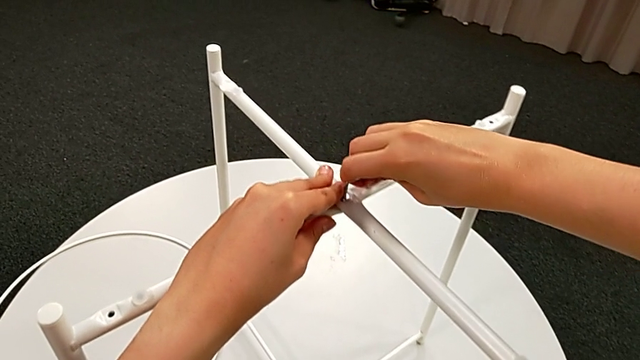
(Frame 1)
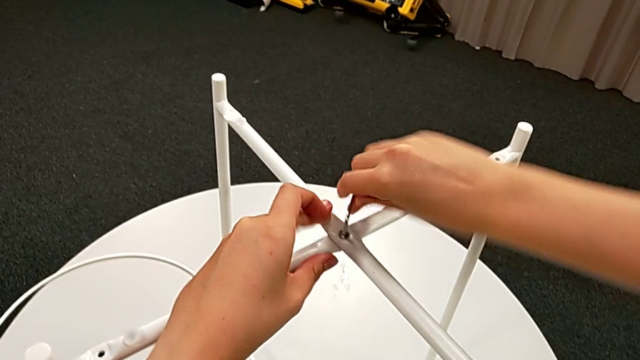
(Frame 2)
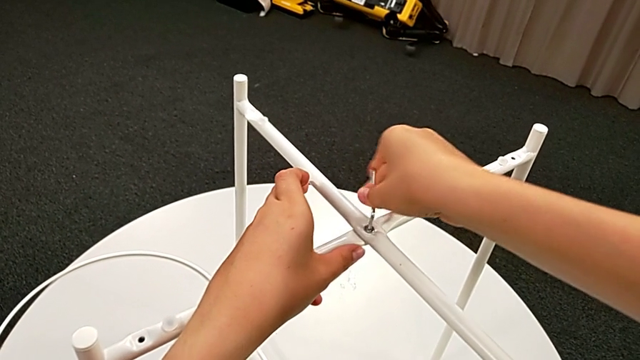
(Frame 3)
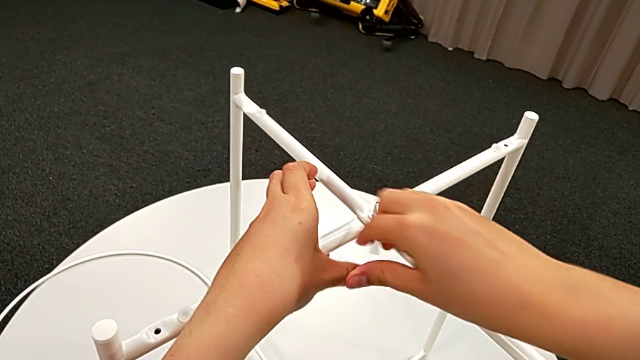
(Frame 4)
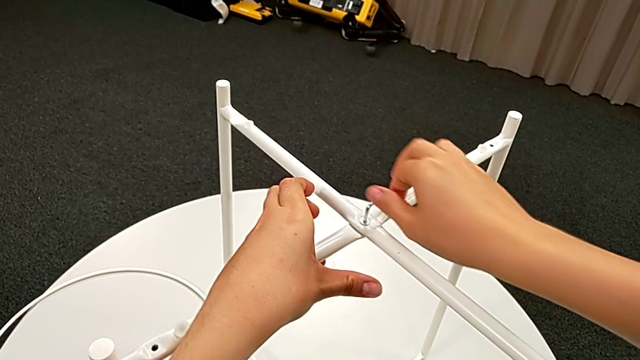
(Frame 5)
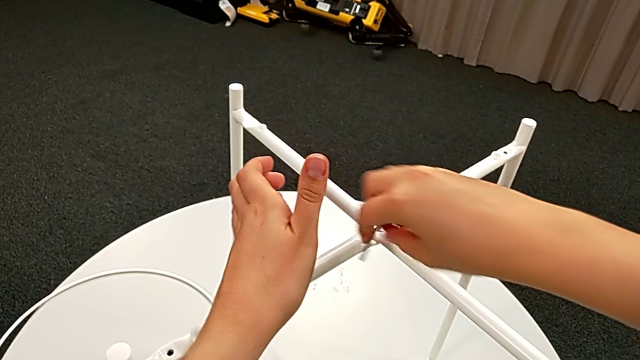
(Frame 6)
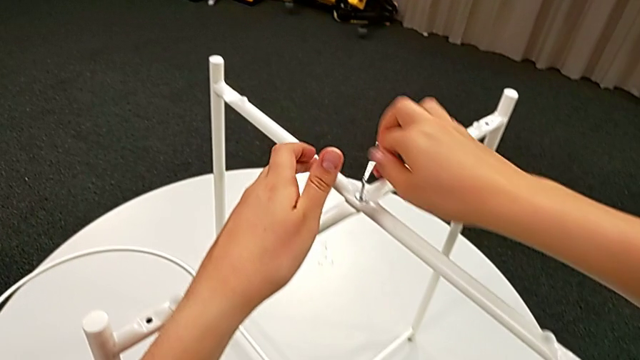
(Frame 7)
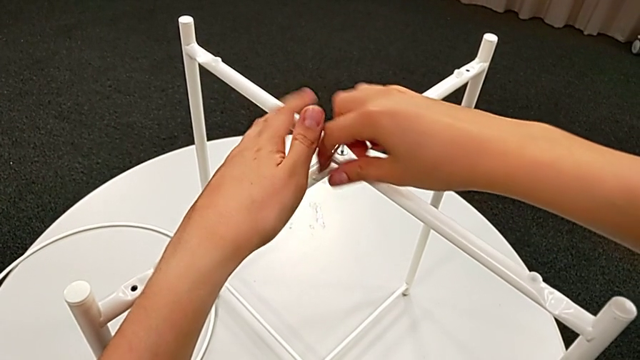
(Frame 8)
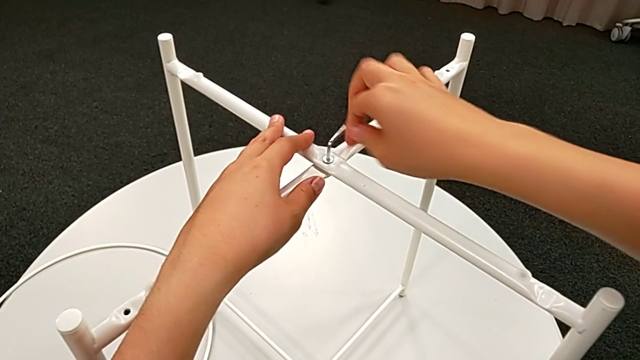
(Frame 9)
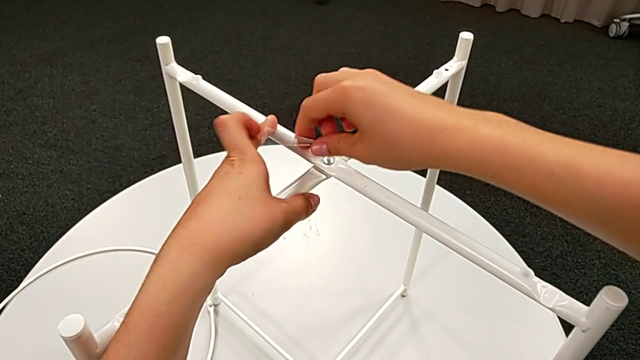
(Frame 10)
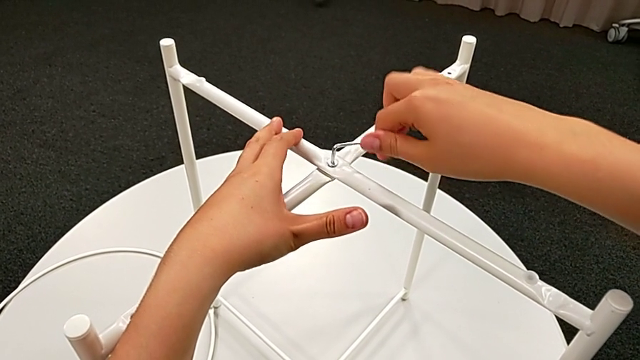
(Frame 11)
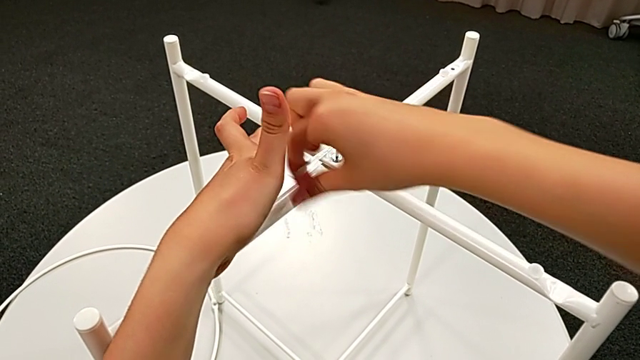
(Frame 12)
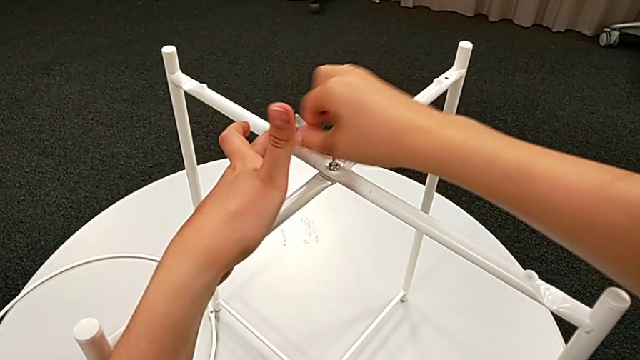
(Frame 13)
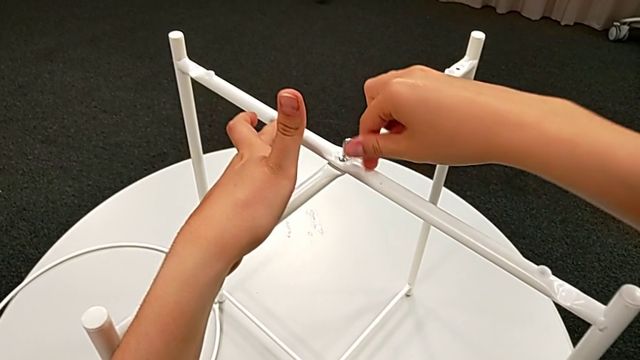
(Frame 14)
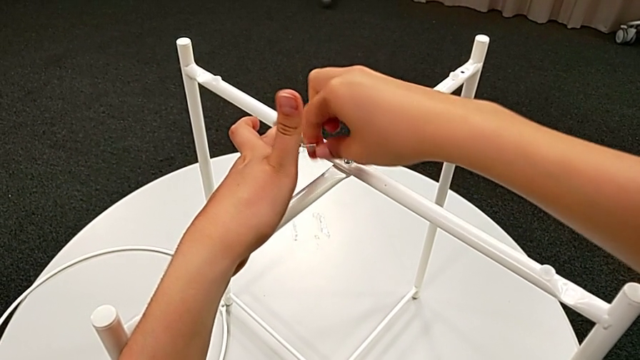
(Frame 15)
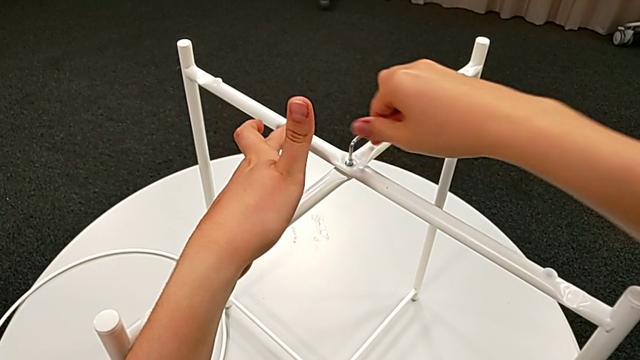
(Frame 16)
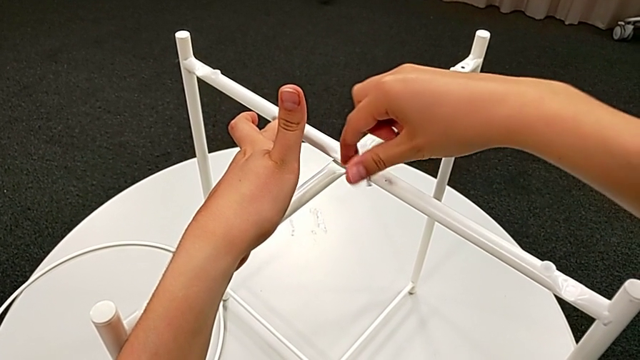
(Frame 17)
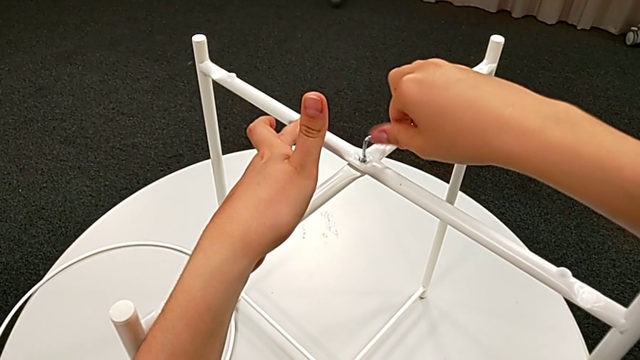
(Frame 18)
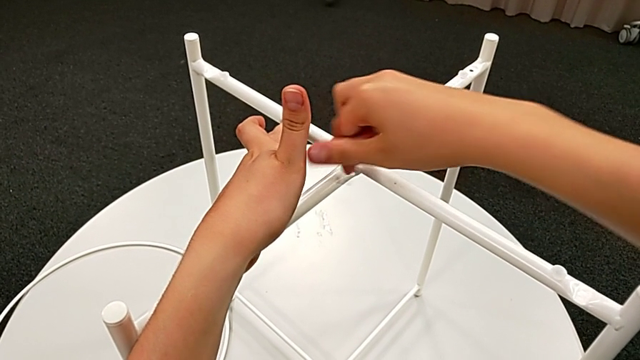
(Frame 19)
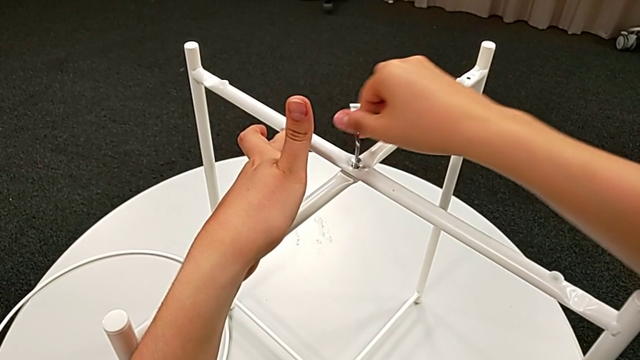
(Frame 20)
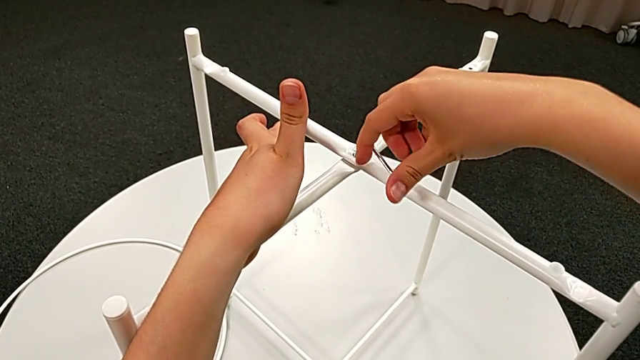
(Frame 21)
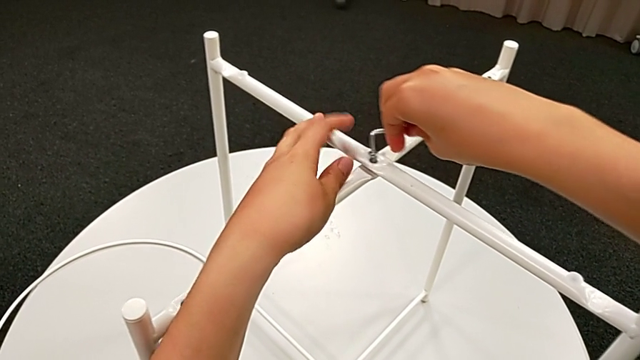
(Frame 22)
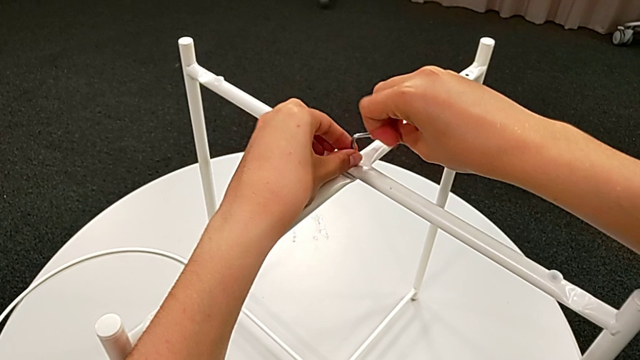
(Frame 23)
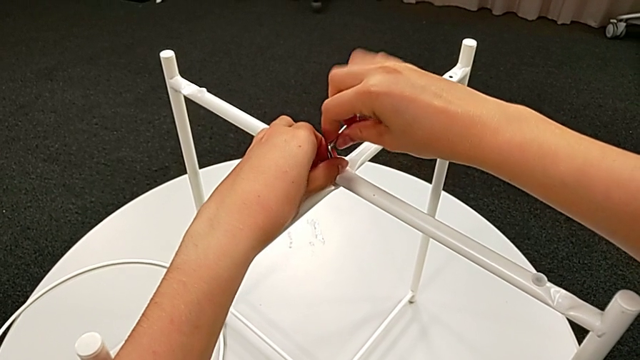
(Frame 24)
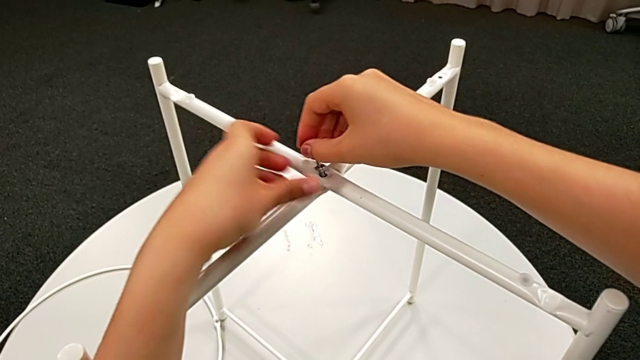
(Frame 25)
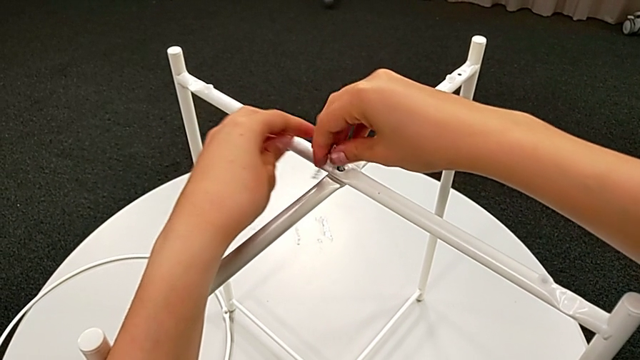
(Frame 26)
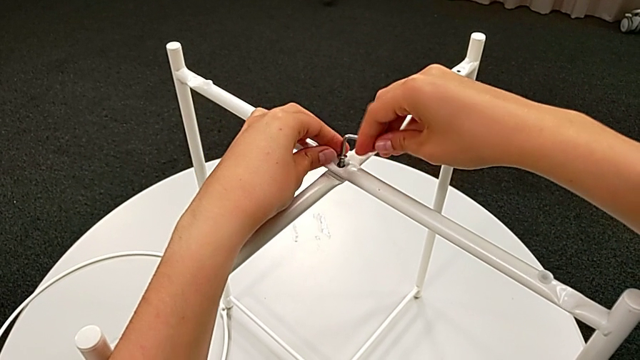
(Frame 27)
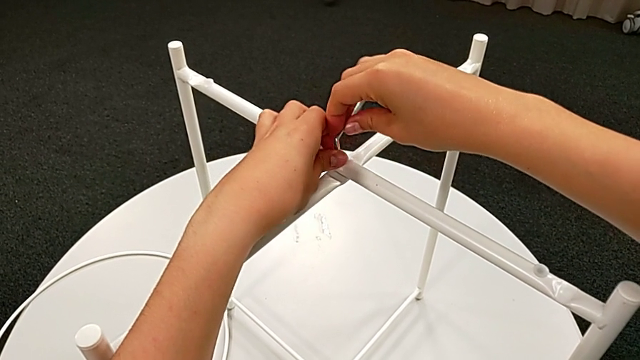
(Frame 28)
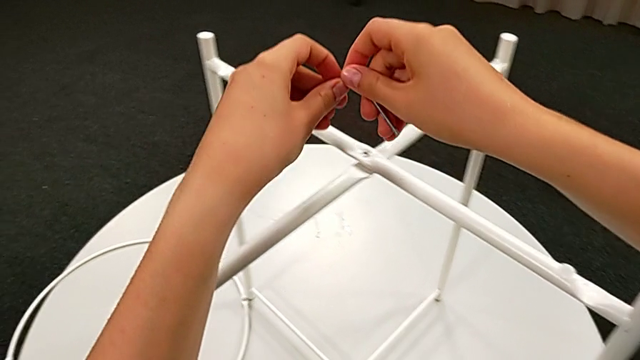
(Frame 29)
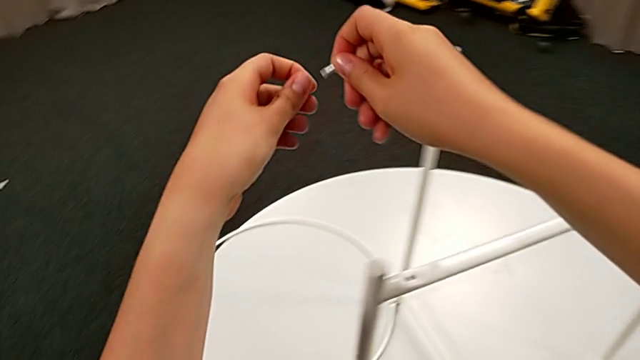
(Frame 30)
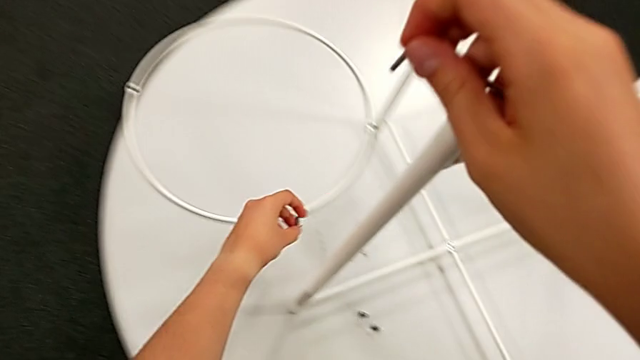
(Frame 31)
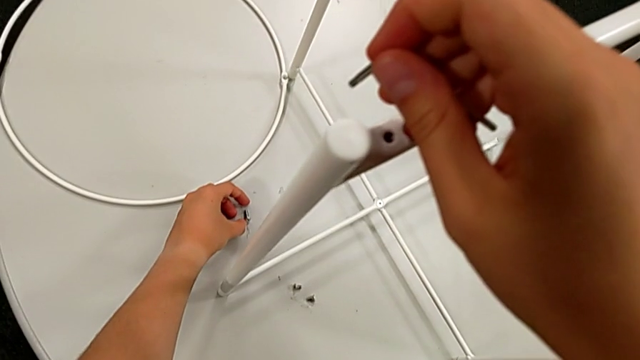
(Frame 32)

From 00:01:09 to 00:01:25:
The camera wearer is unscrewing the middle hex socket head of the legs. They keep unscrewing the hex socket head, disassemble it, withdraw the Allen wrench and place the hex socket head.

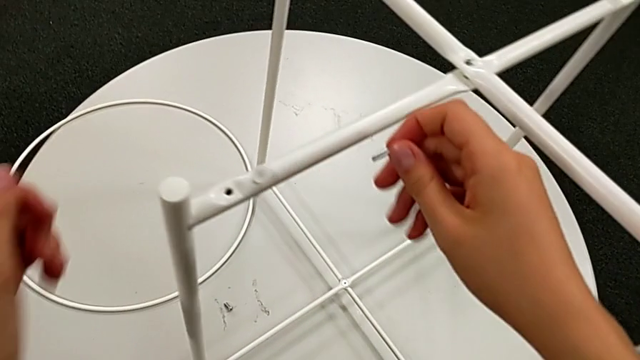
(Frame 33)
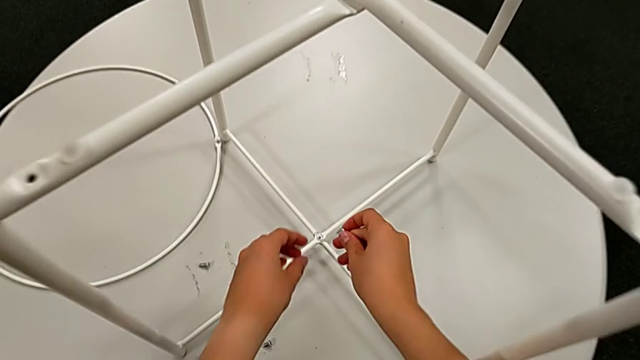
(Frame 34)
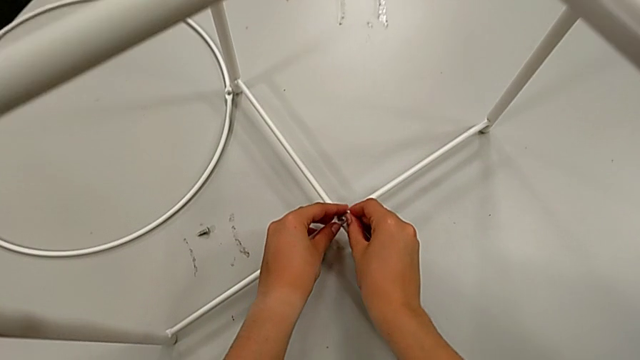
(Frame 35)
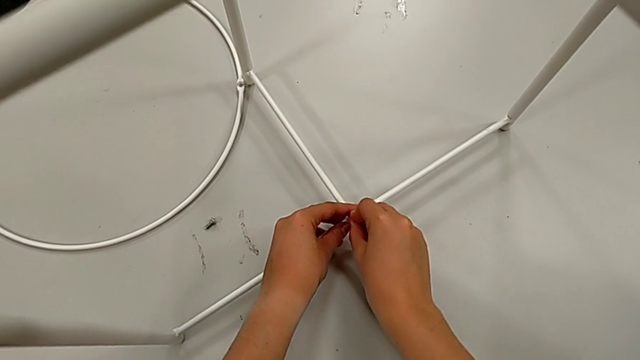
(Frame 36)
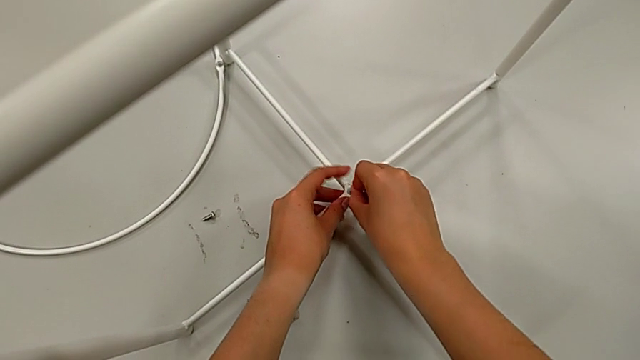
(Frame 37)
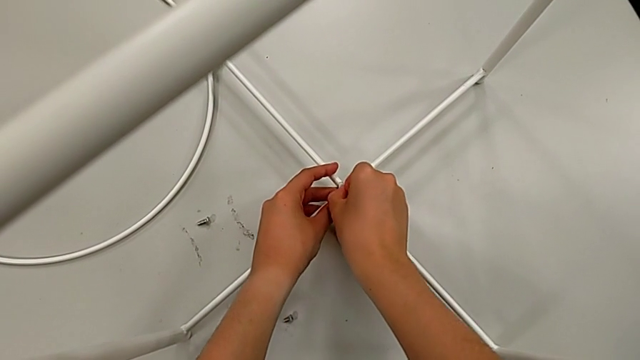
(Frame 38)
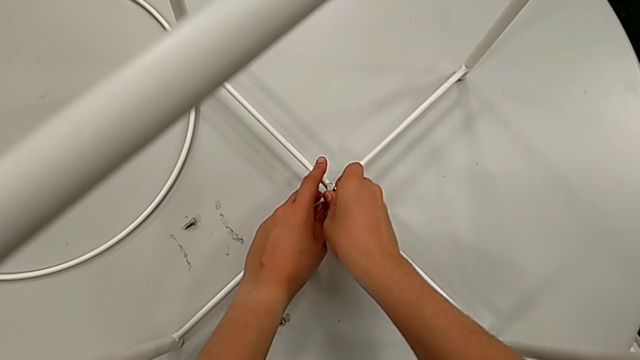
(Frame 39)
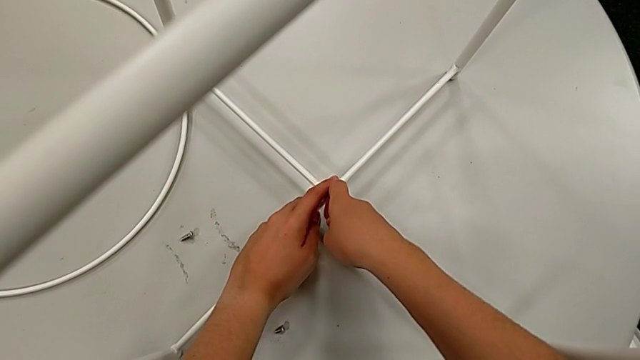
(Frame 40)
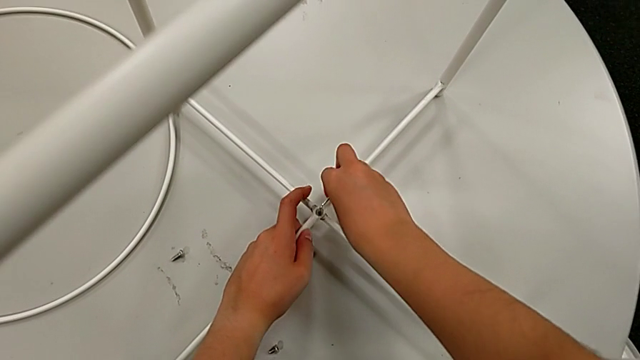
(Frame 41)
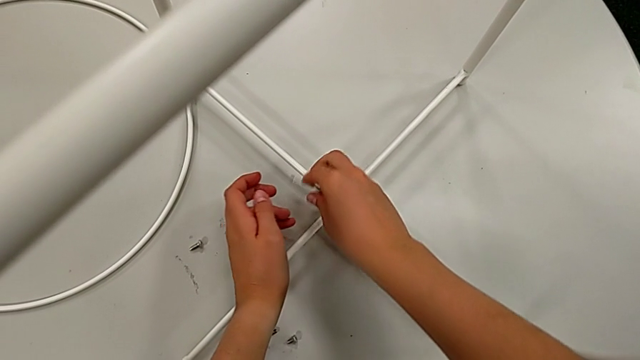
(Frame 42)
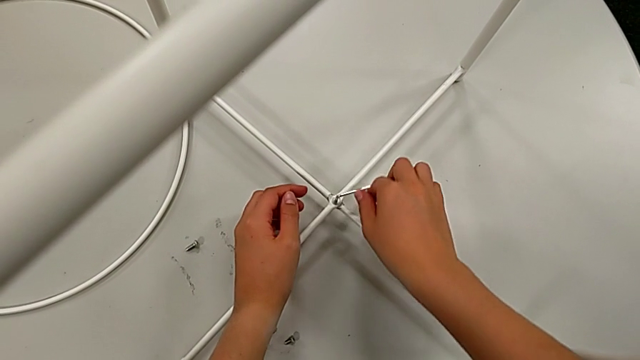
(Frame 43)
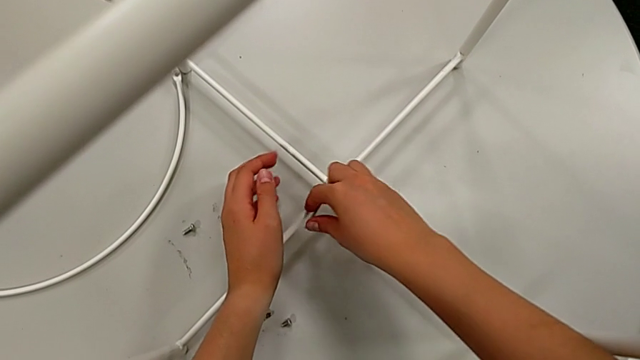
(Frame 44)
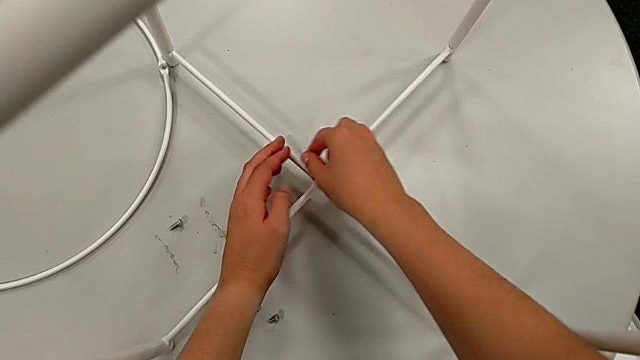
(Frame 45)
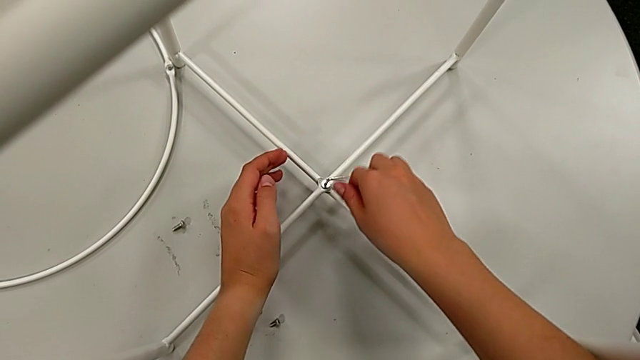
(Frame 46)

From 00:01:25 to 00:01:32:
The camera wearer is disassembling the white legs. They approach the hex socket head, insert the Allen wrench and unscrew the hex socket head.
